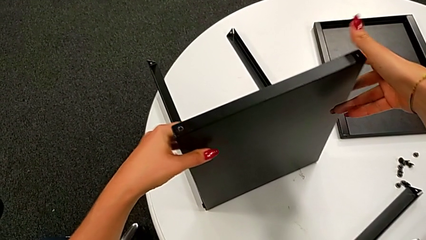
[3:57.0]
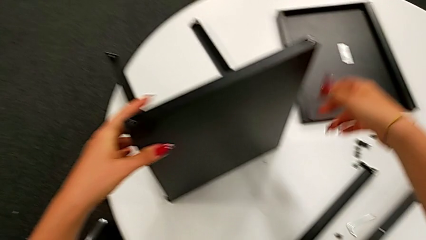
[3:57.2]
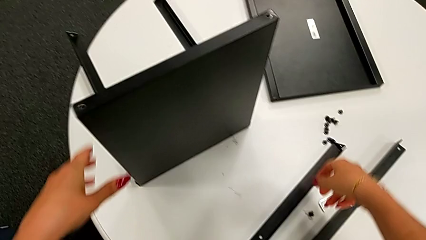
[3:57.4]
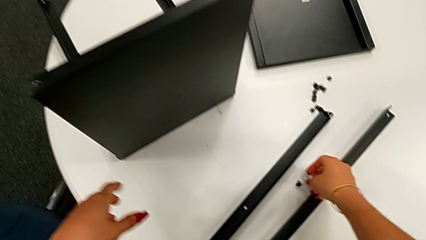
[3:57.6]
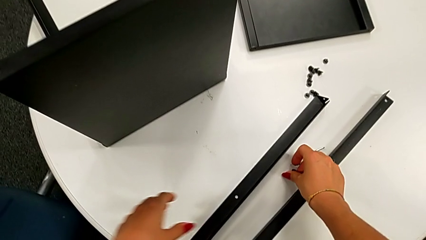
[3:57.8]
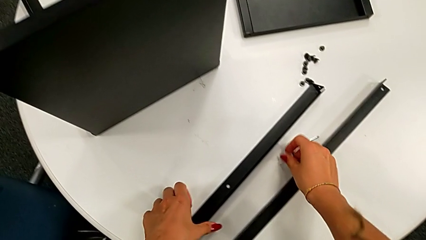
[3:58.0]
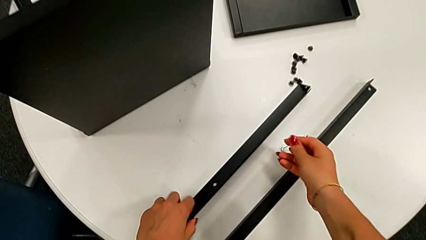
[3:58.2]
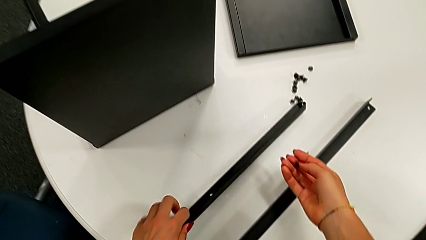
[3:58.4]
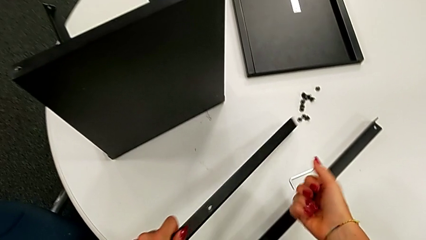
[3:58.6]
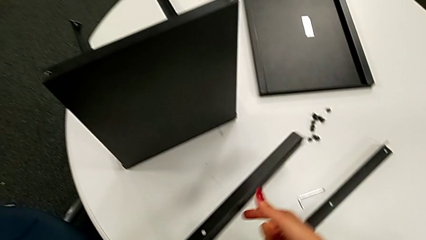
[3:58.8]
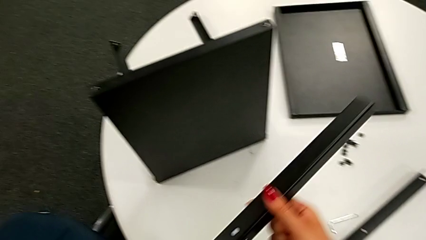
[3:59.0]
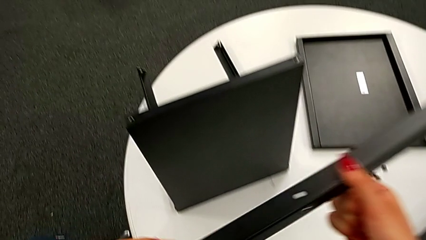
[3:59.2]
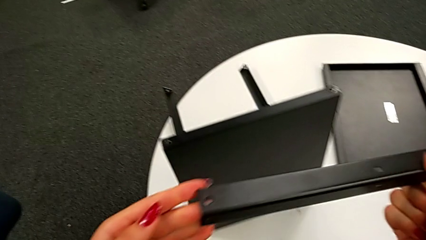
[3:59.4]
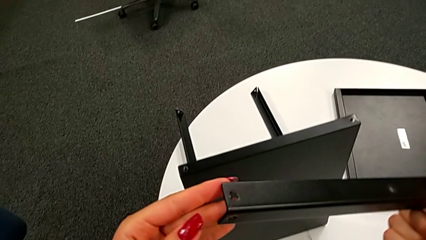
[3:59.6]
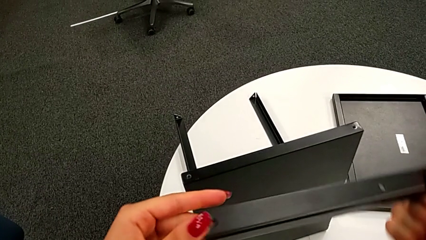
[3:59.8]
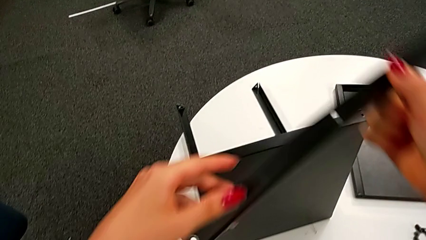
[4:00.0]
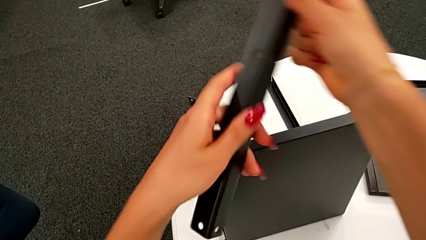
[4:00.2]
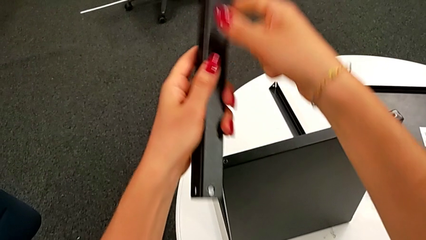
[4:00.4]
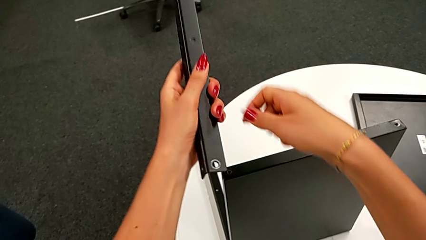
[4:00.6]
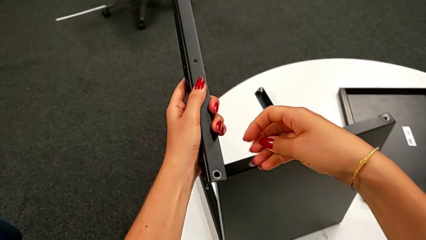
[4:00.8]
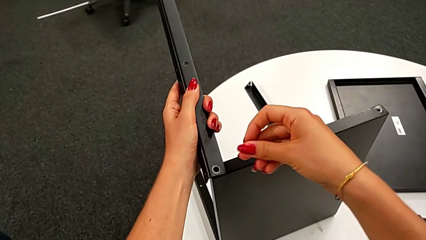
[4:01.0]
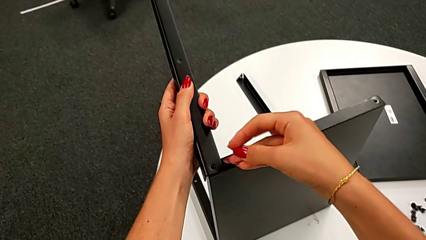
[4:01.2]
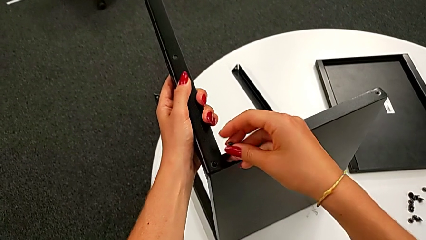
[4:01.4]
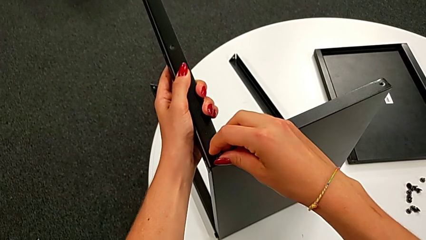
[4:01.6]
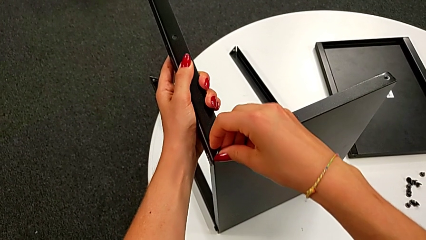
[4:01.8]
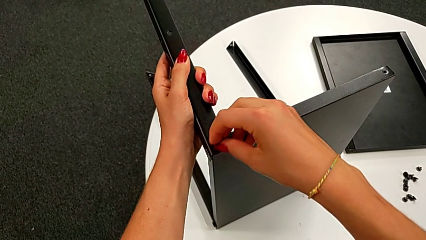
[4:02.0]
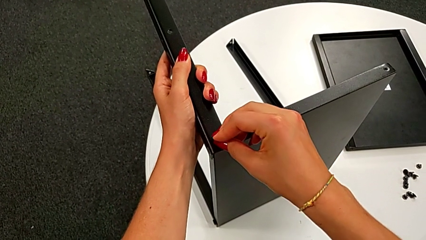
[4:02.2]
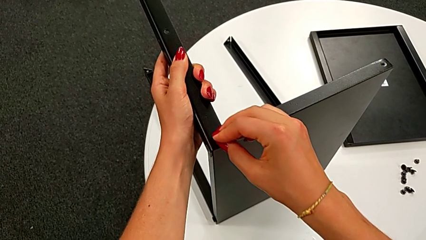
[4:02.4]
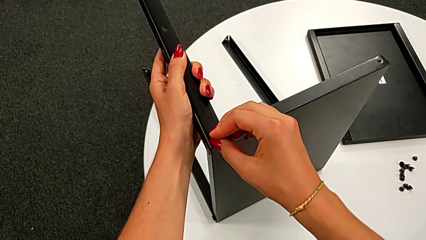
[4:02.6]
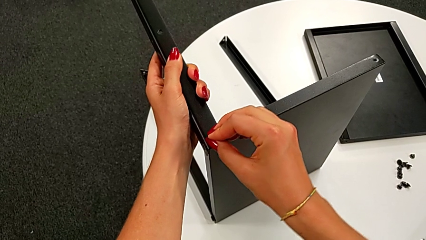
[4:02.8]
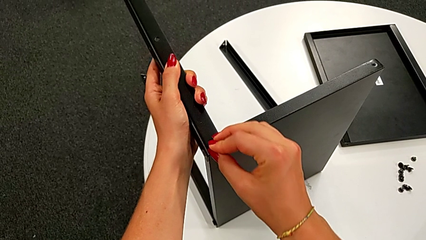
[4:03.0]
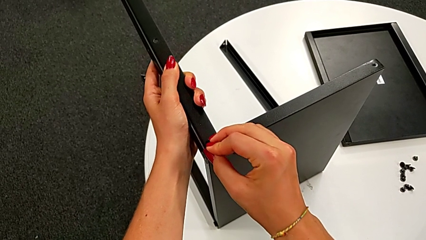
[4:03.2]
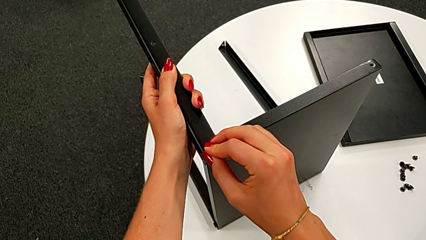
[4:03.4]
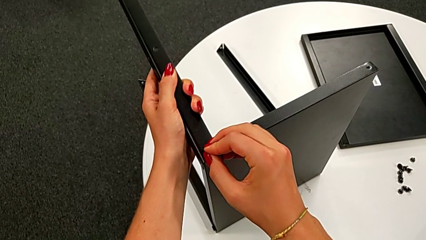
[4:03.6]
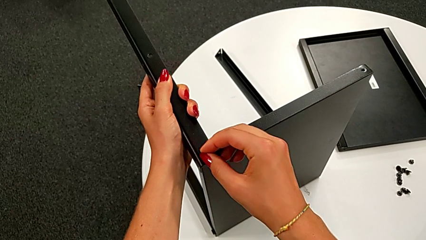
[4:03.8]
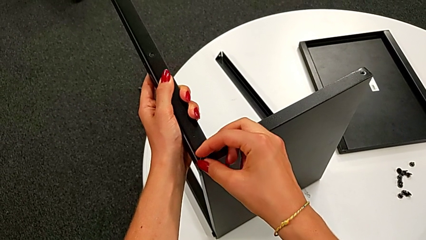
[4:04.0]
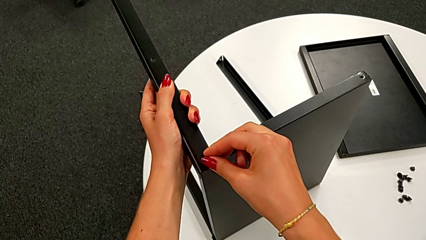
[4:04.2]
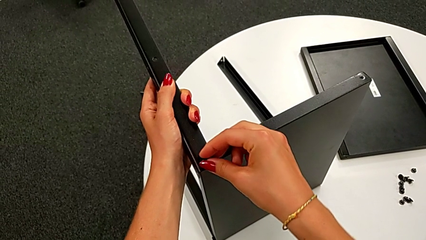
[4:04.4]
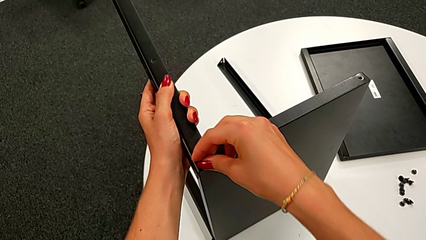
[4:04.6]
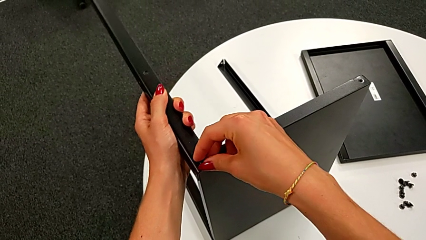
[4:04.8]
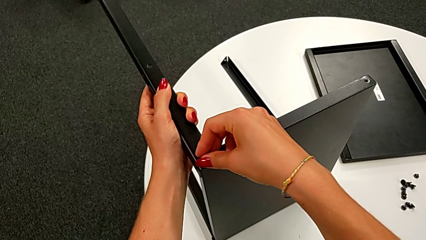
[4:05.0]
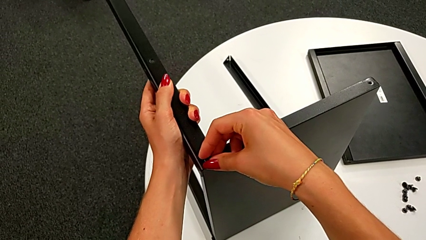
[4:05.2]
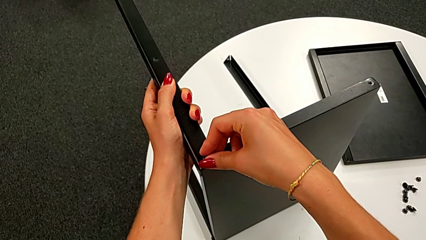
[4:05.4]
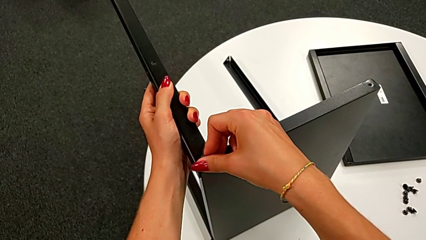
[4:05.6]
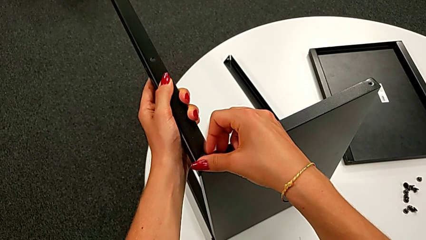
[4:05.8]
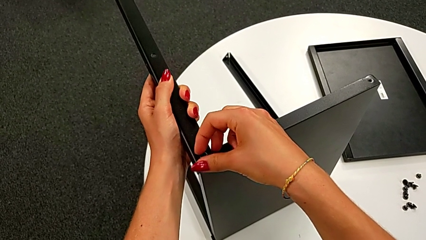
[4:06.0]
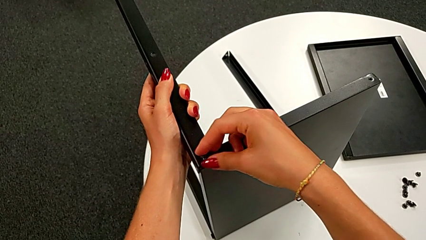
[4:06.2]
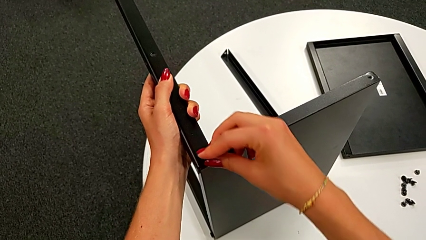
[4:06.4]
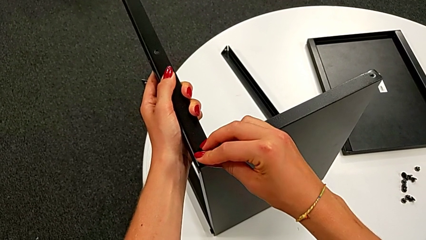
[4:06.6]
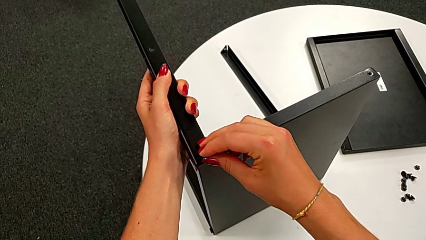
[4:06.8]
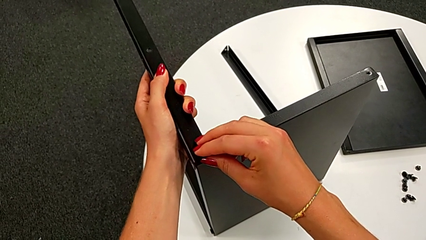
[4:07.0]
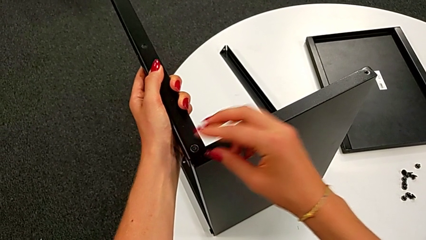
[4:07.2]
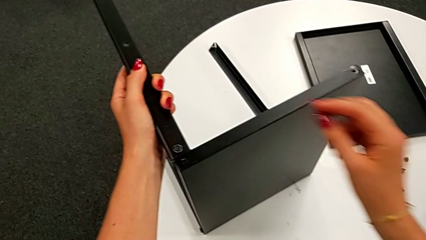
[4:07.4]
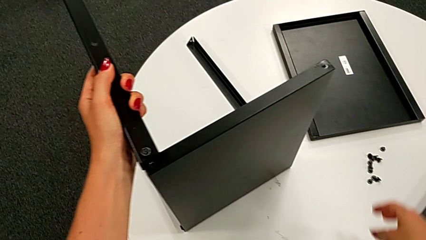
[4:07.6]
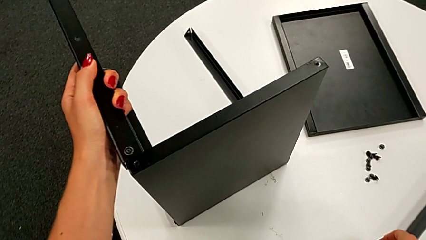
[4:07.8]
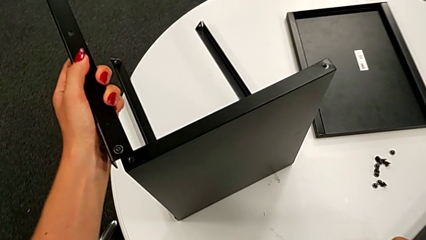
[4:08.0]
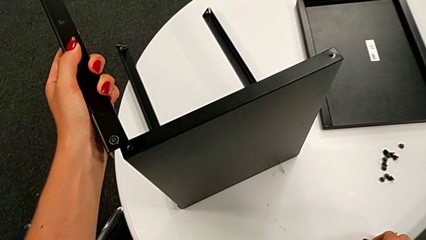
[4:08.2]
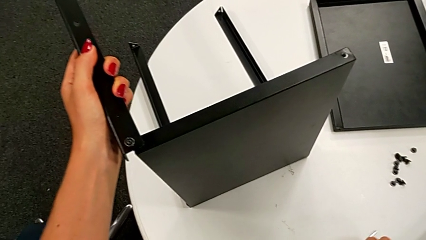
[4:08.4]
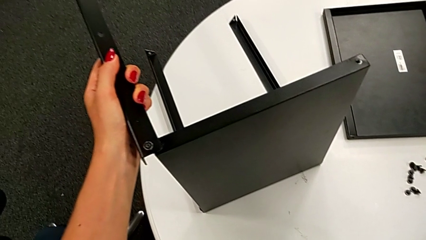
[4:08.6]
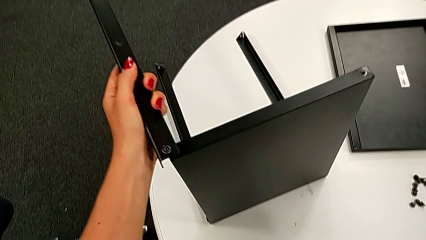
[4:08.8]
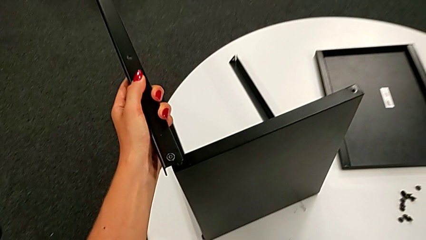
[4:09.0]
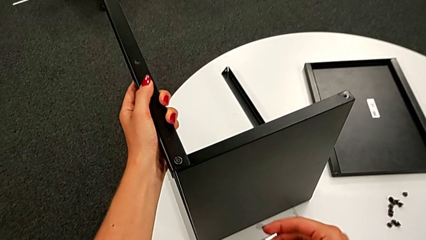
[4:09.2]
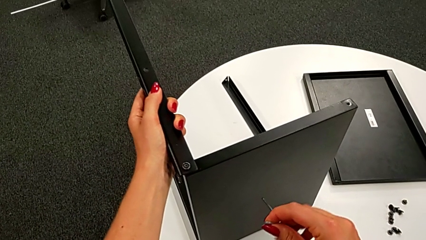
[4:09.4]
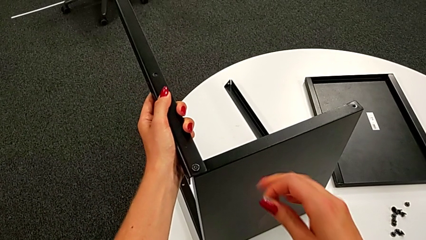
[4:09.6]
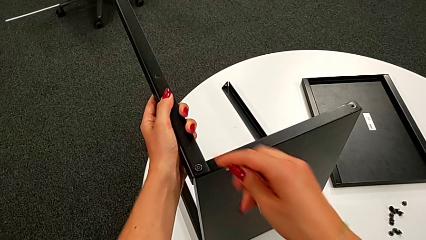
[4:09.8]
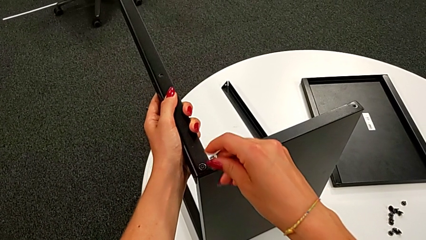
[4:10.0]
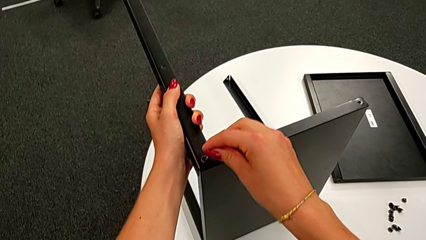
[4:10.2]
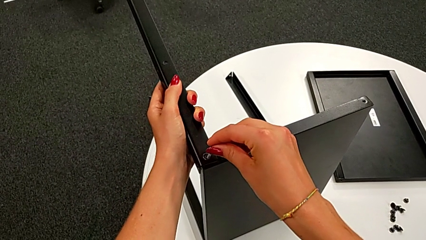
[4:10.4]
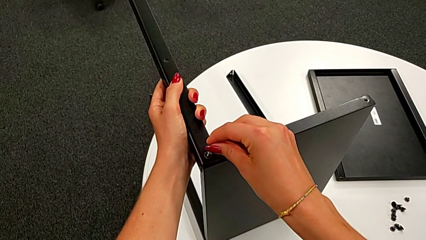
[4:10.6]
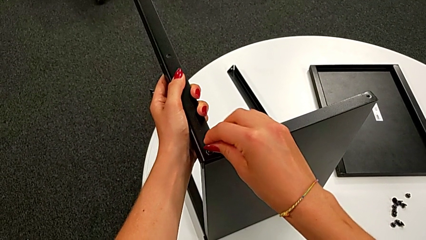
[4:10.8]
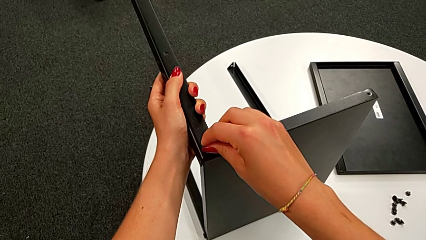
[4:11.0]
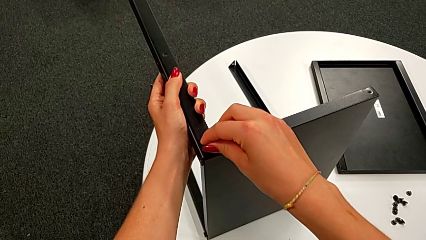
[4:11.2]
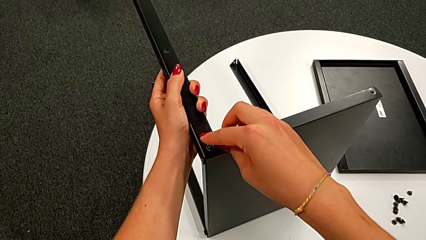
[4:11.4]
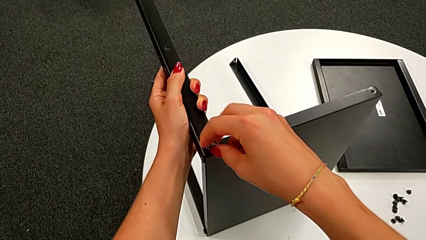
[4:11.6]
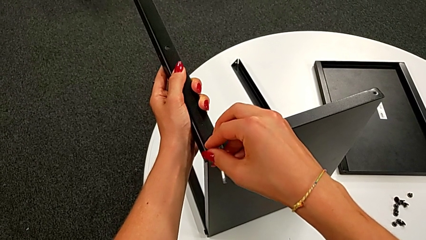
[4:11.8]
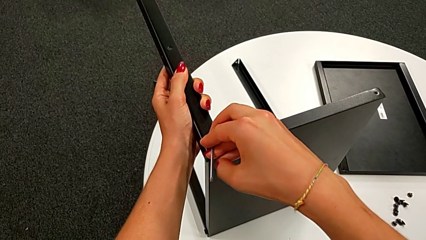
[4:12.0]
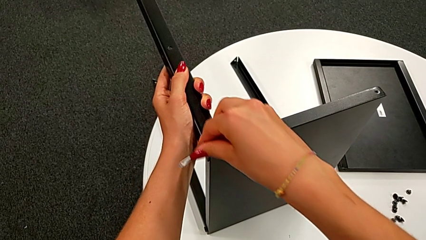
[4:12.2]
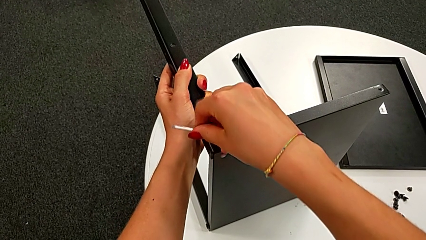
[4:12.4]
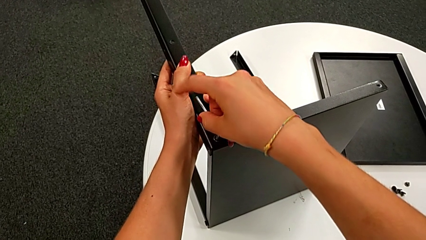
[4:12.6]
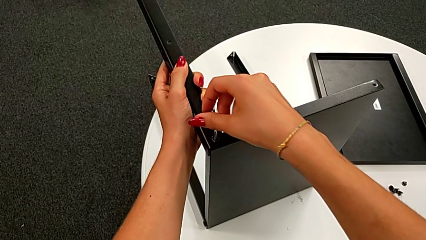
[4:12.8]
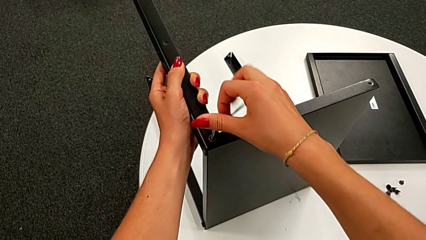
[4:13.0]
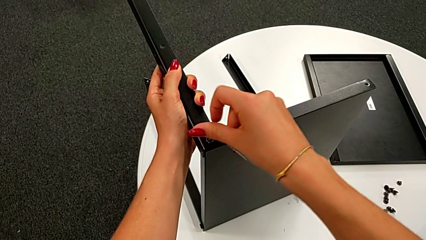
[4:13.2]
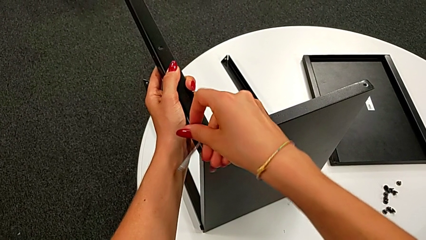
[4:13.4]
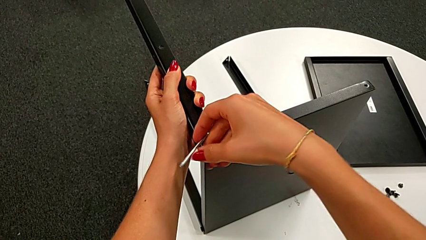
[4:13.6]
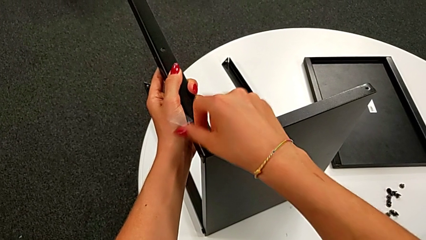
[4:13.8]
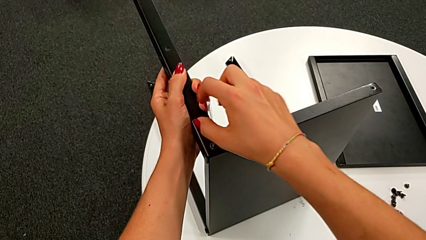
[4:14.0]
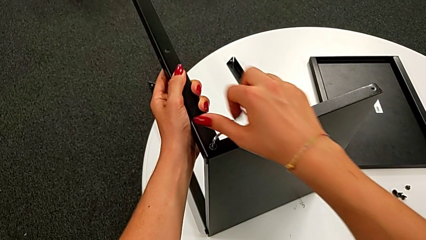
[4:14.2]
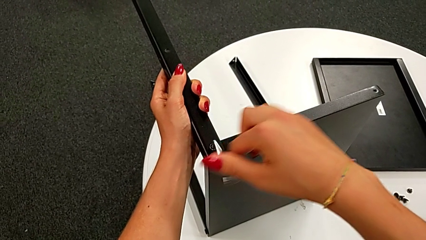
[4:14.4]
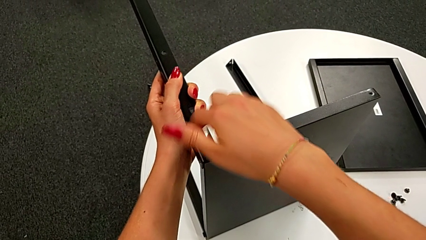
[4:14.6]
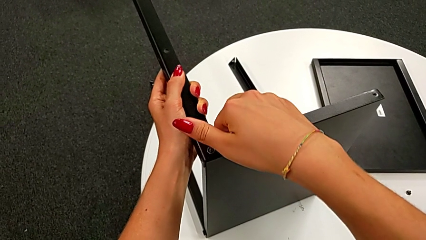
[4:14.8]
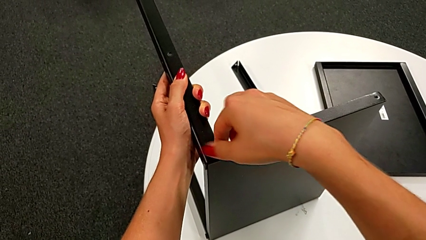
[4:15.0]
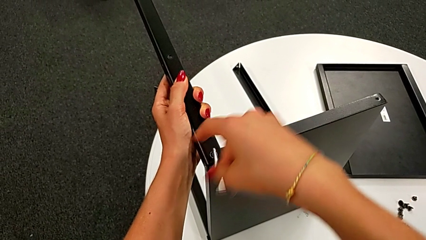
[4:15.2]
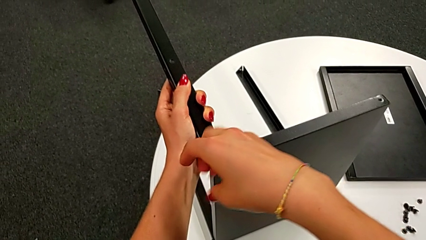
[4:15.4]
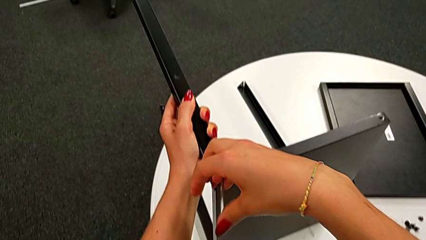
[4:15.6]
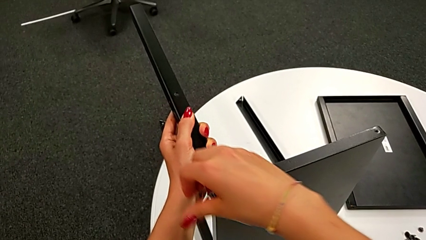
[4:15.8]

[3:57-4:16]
The camera wearer is assembling the leg of the top tray. They grab the hex socket head with the right hand, grab the leg, inspect it, align it, insert the fifth hex socket head, grab the Allen wrench, insert it and begin to screw the fifth hex socket head.
